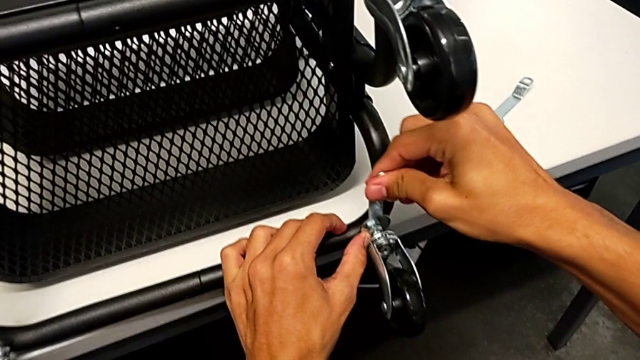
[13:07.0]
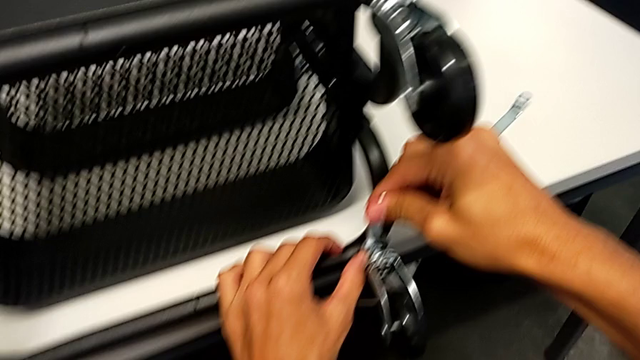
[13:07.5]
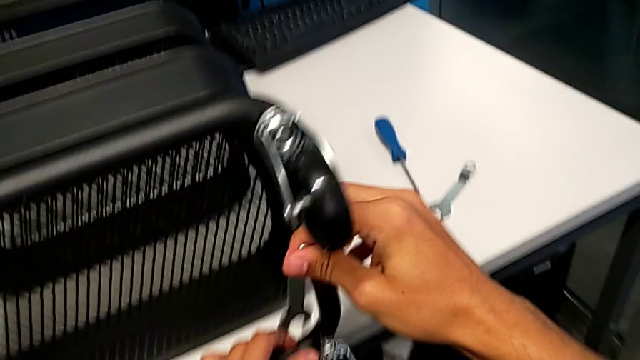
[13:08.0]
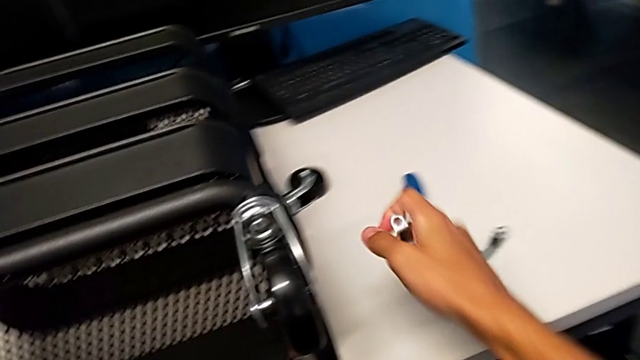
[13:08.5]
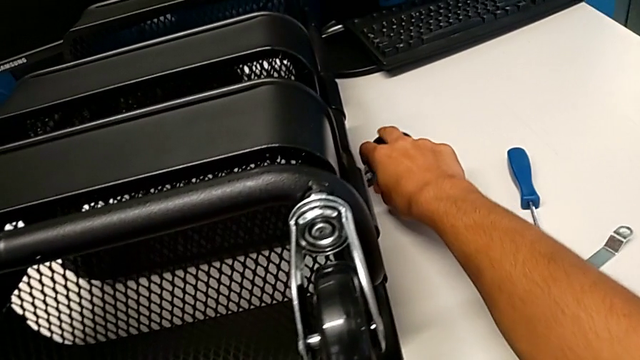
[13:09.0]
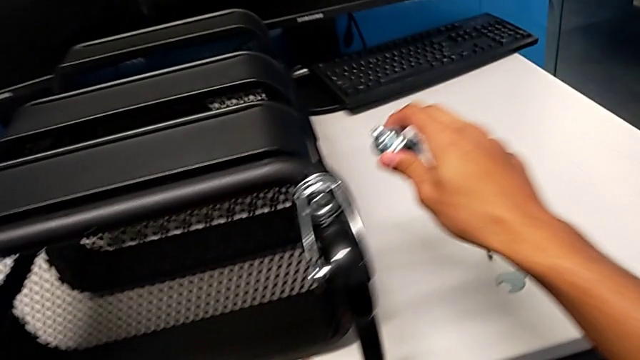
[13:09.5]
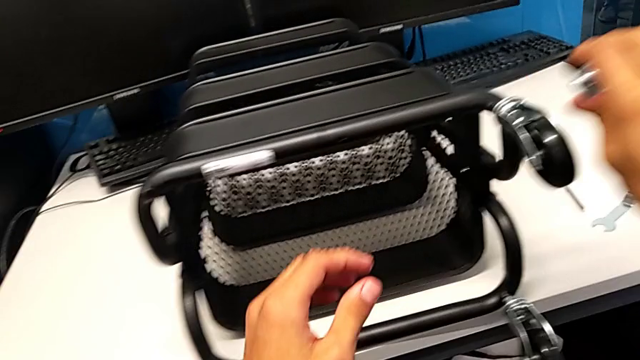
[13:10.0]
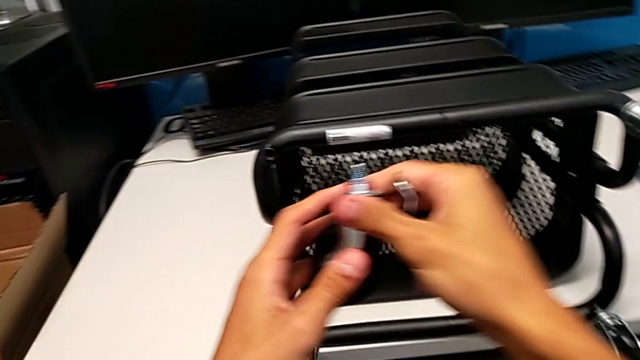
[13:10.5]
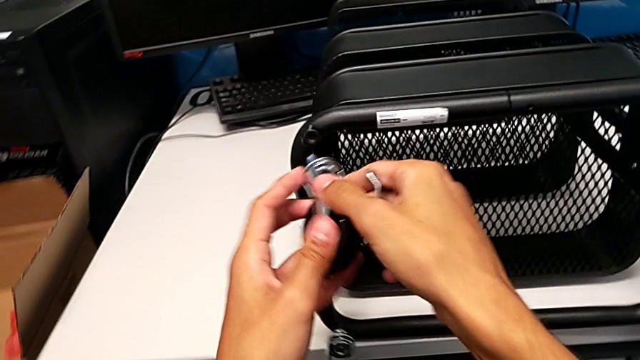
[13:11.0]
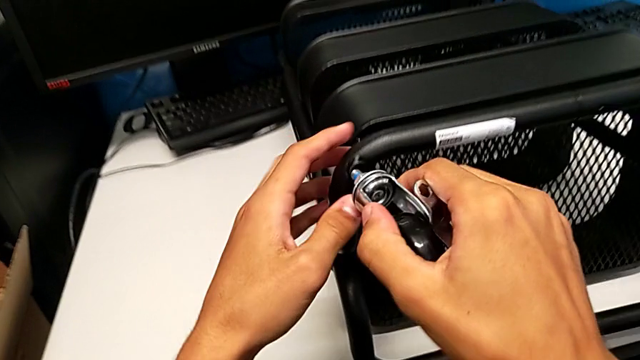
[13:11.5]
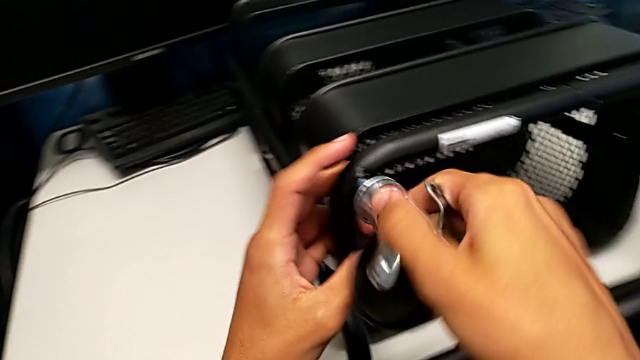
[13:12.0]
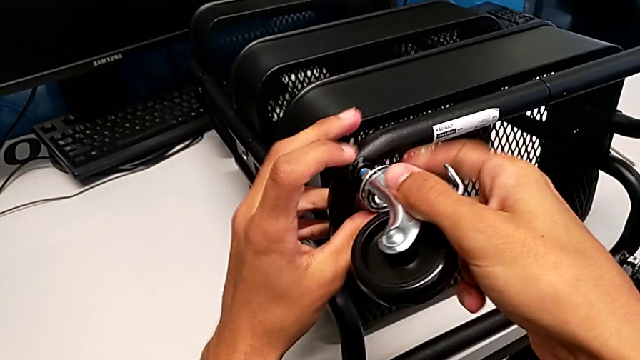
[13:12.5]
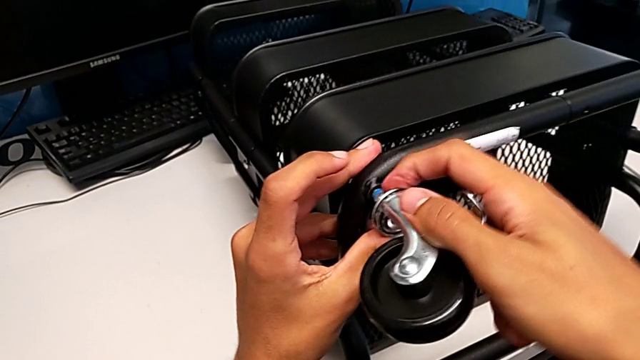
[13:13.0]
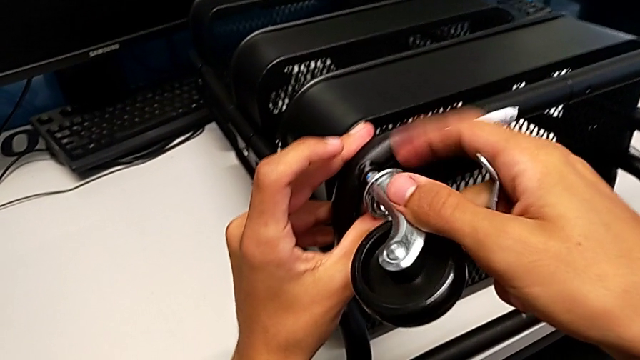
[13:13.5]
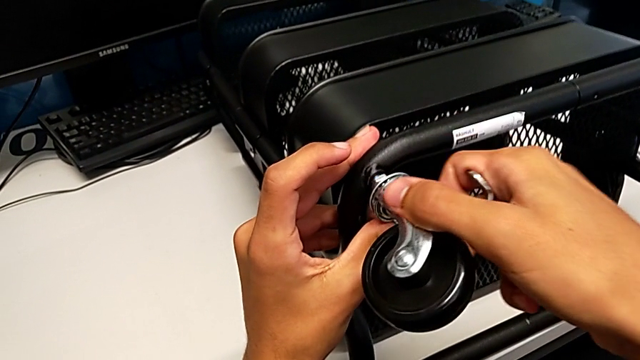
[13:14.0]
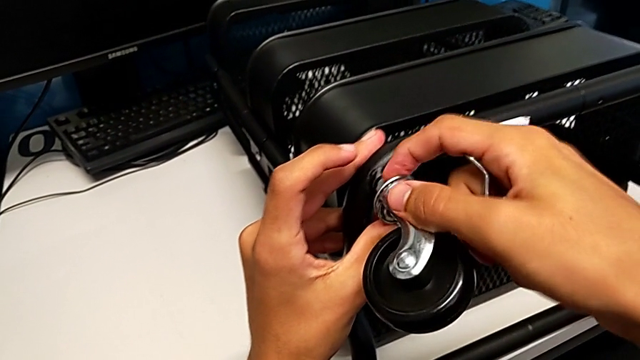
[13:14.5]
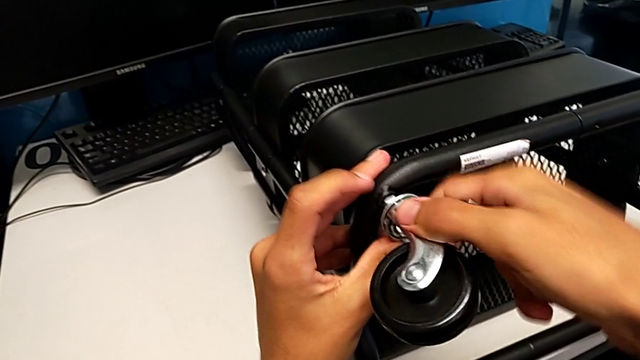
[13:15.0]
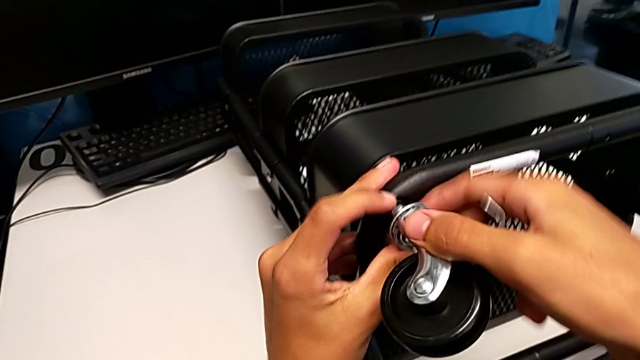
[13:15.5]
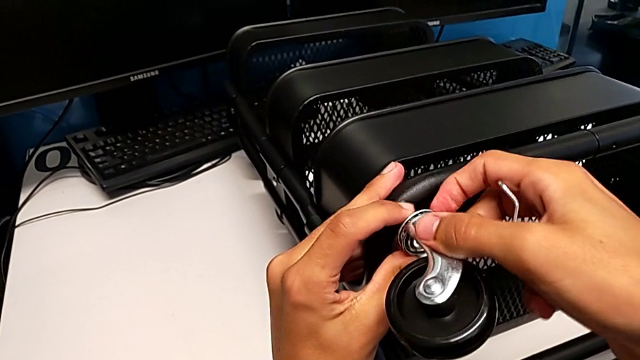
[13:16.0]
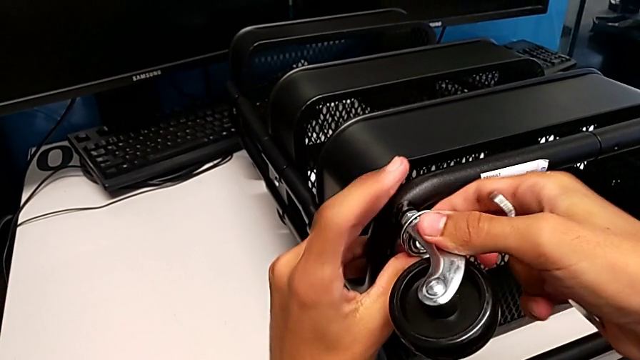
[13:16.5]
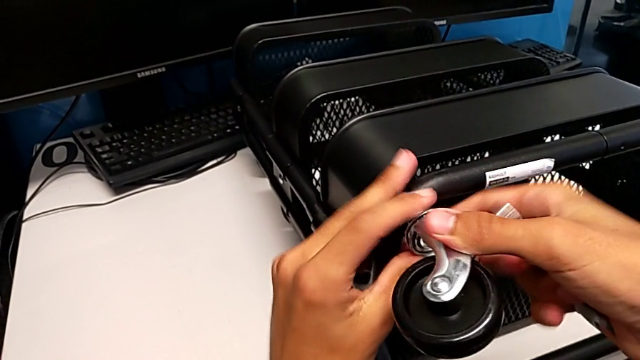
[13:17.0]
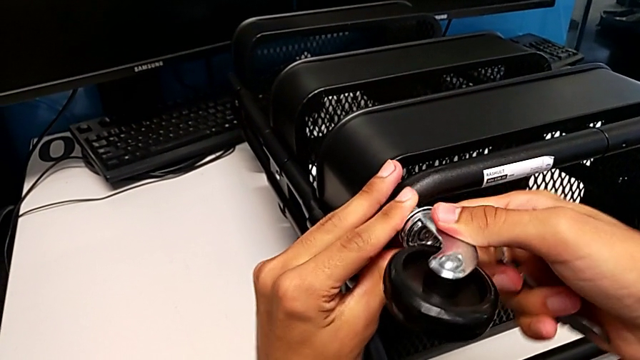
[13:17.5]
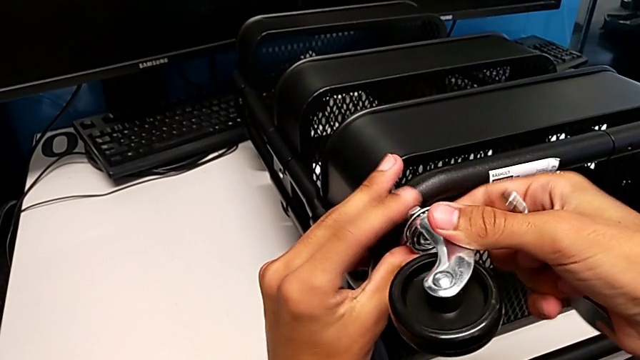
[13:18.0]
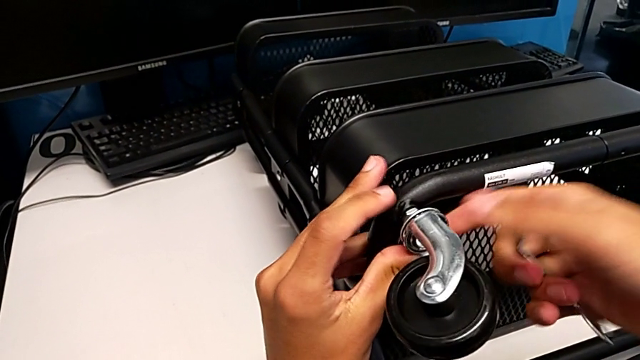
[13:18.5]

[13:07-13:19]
The camera wearer is assembling the shelf's wheels. They withdraw the hexagonal wrench, grab the wheel, insert it and screw it.

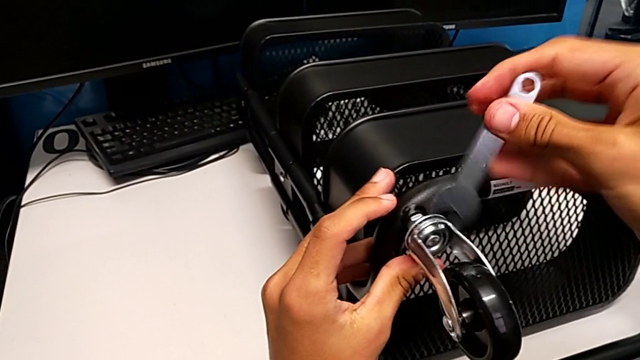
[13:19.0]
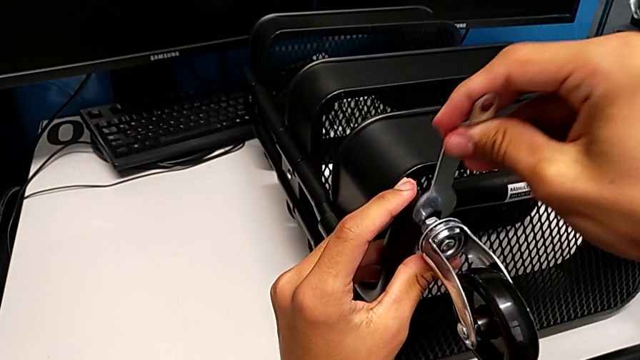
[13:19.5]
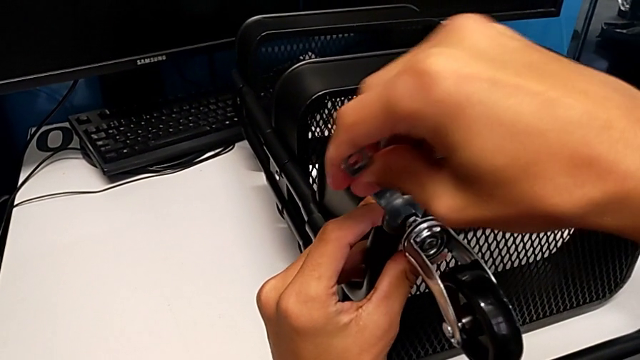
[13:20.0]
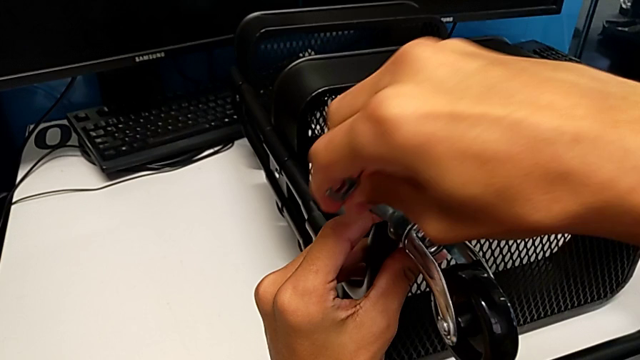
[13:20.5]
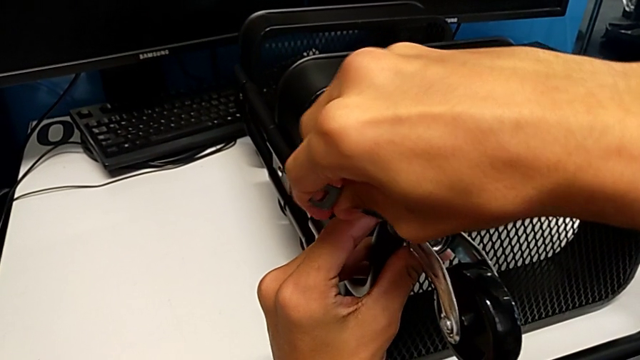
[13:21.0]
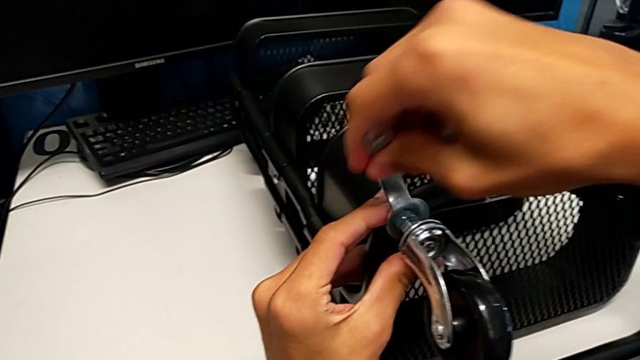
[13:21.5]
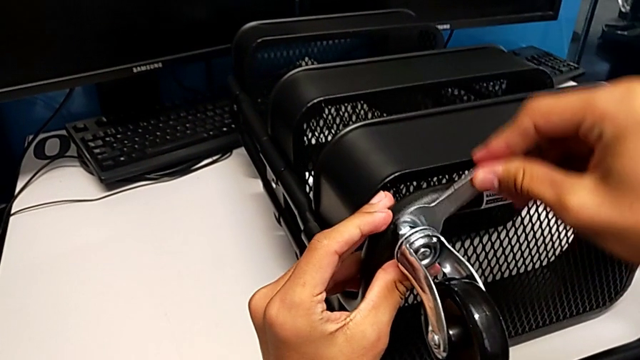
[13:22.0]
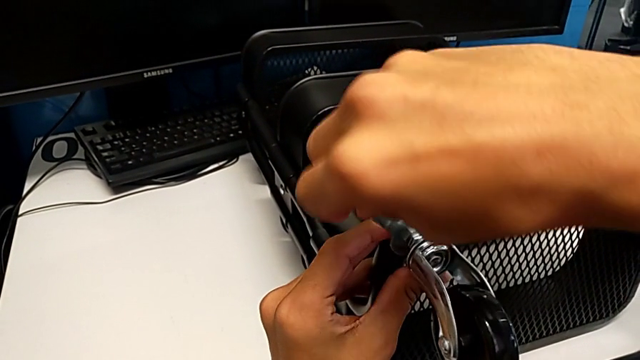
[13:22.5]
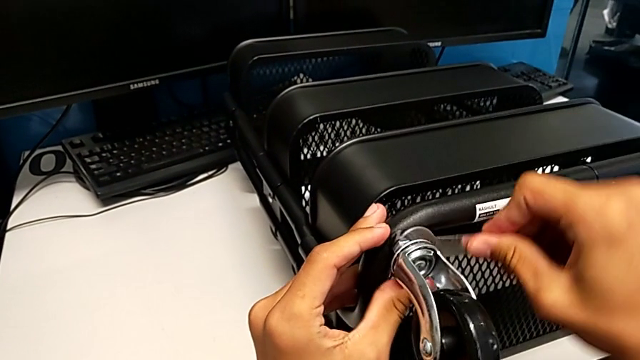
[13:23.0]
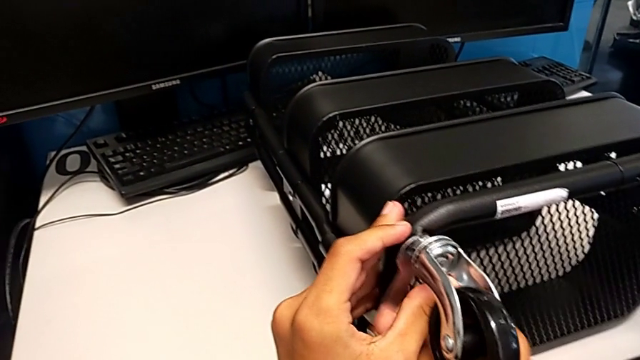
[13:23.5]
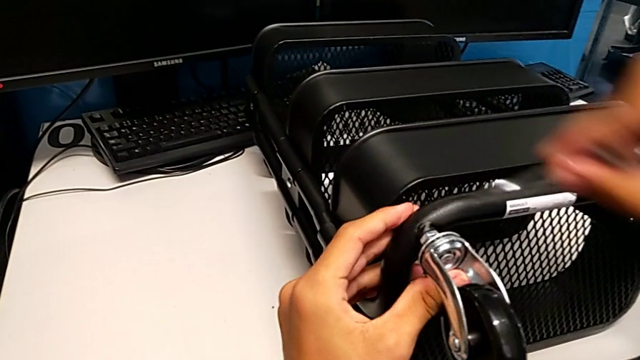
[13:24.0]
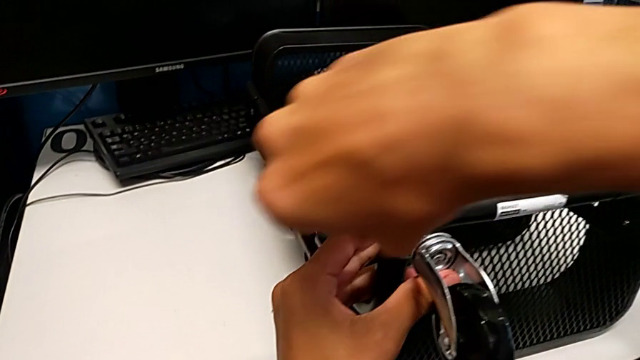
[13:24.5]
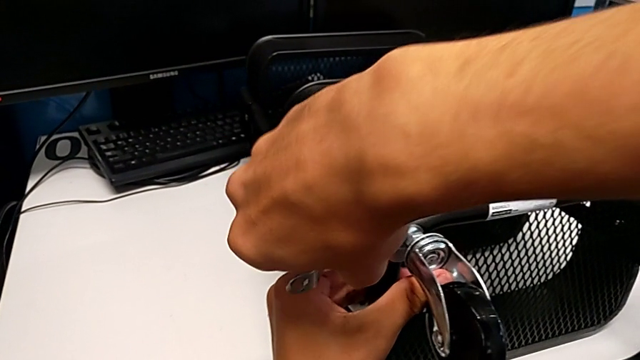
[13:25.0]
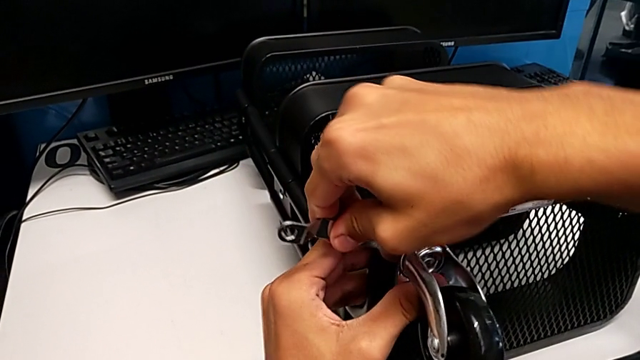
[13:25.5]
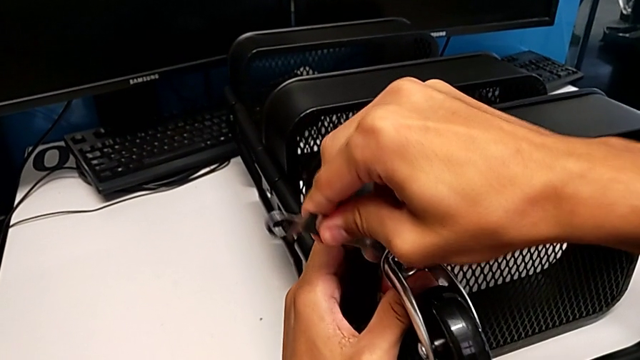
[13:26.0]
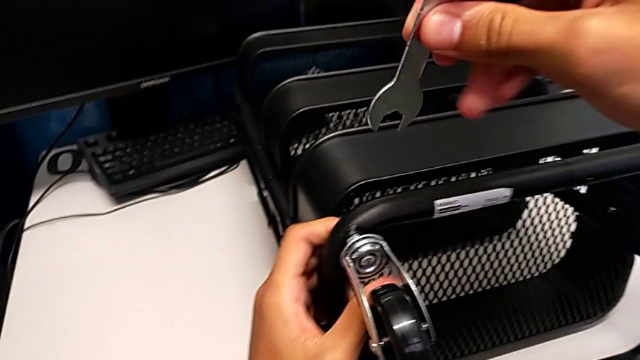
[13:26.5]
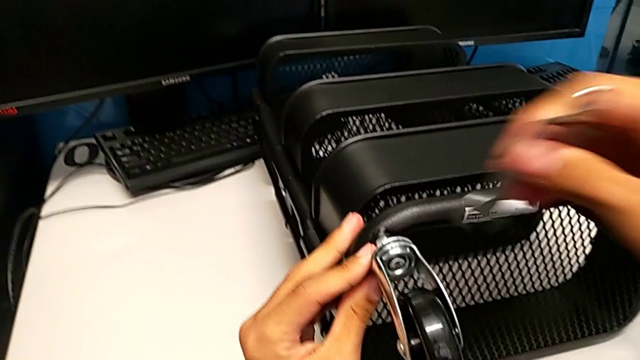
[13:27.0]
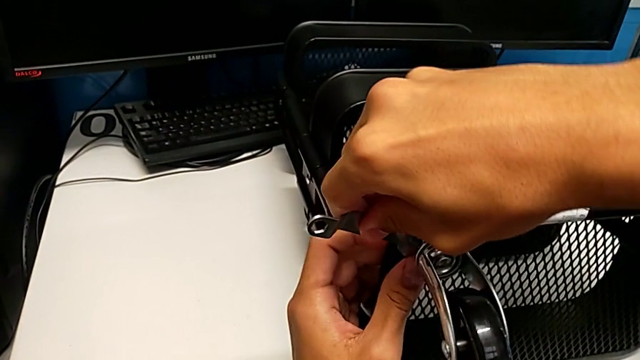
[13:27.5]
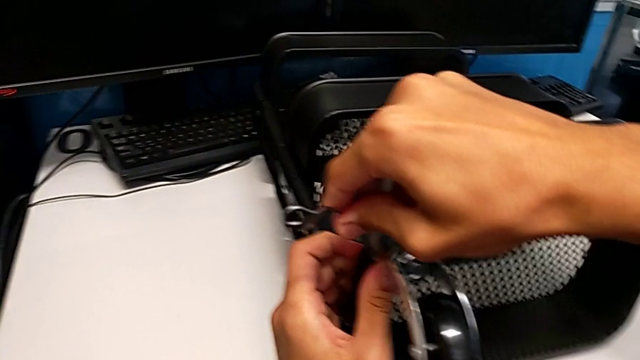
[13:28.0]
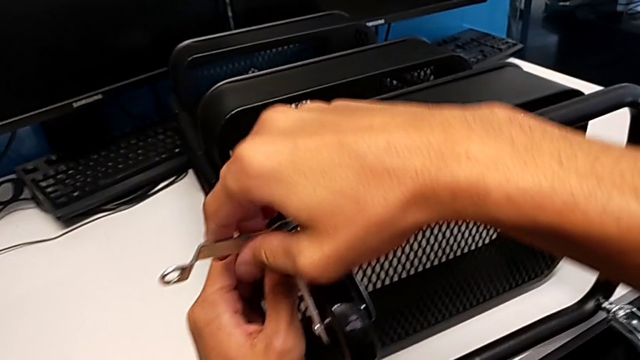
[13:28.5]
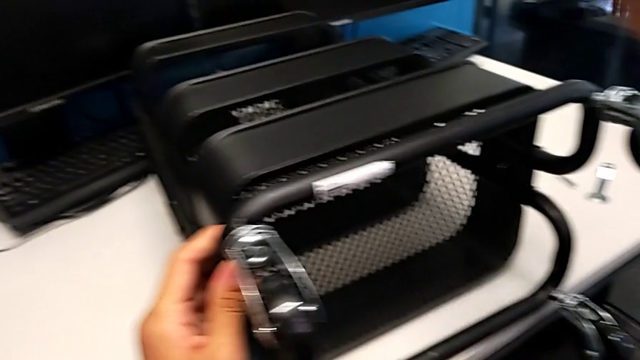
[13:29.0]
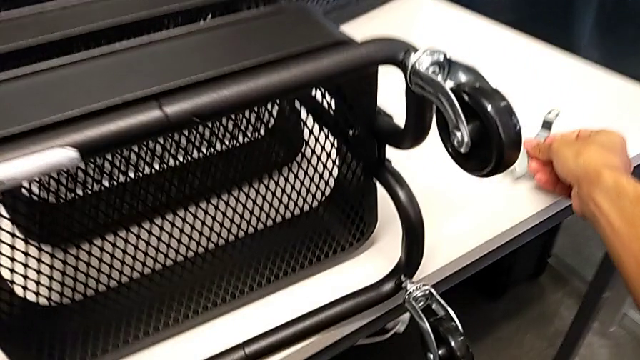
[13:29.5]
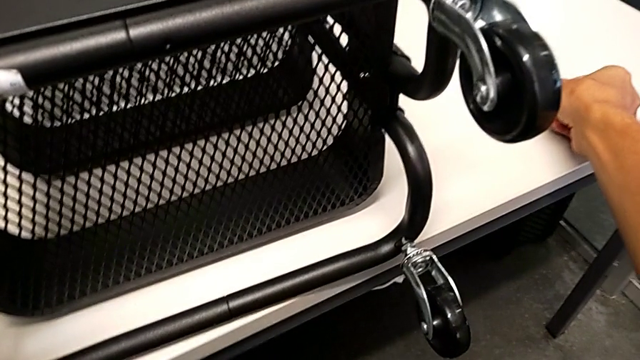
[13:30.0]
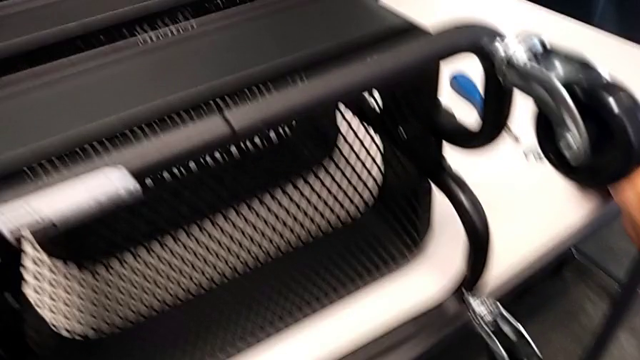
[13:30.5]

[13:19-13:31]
The camera wearer is assembling the shelf's wheels. They insert the hexagonal wrench, screw the wheel, withdraw the hexagonal wrench and place it.
